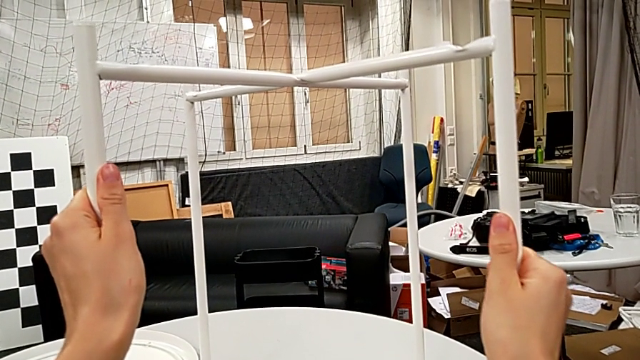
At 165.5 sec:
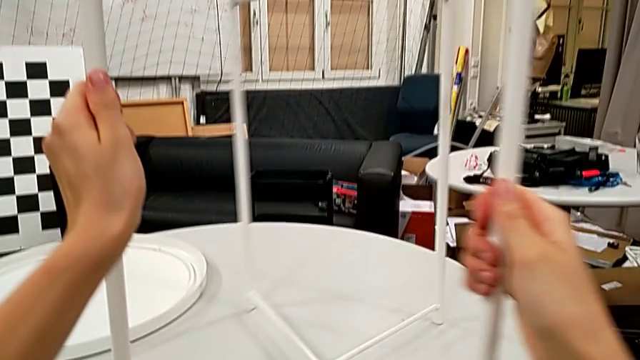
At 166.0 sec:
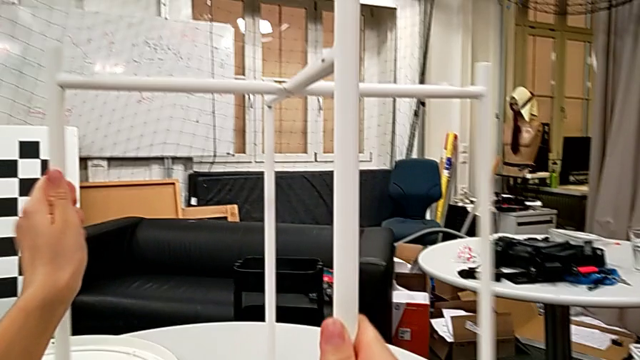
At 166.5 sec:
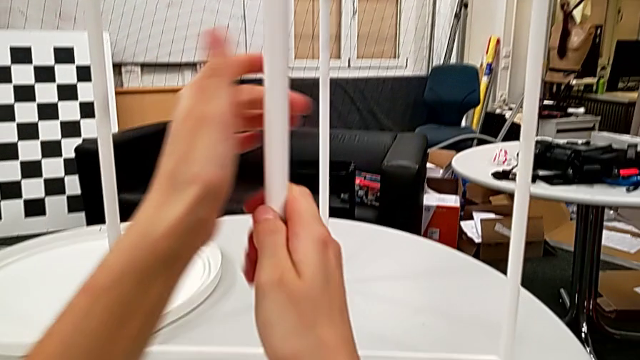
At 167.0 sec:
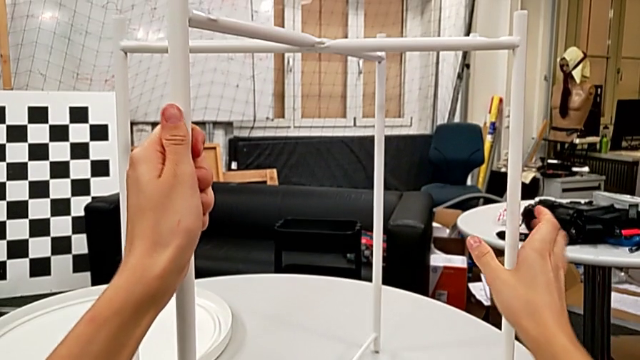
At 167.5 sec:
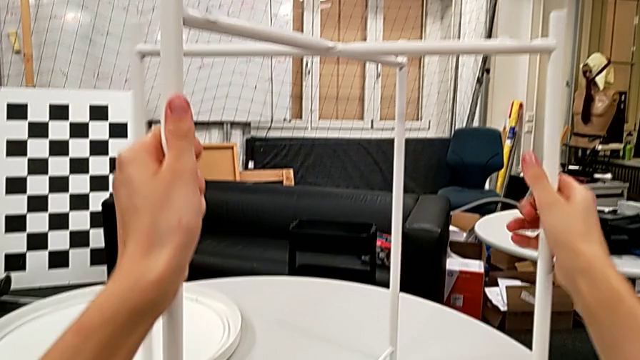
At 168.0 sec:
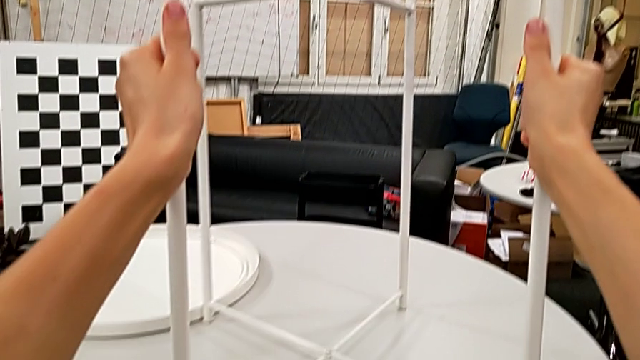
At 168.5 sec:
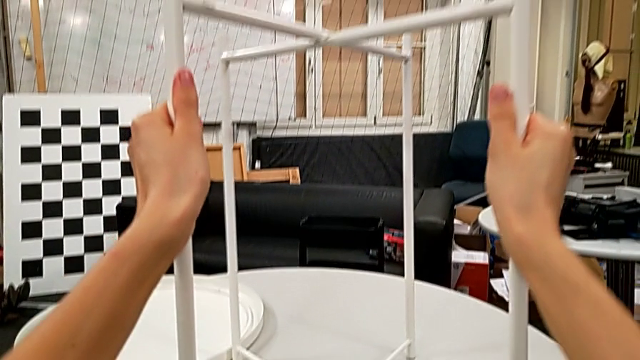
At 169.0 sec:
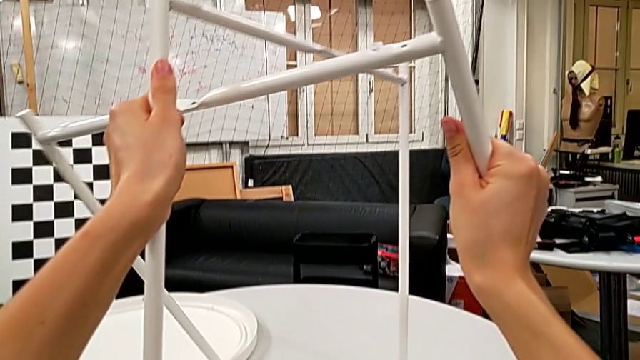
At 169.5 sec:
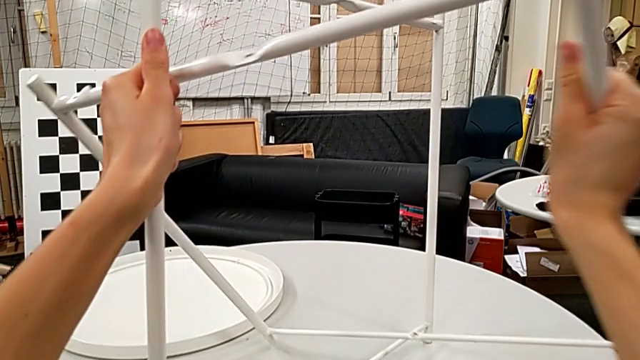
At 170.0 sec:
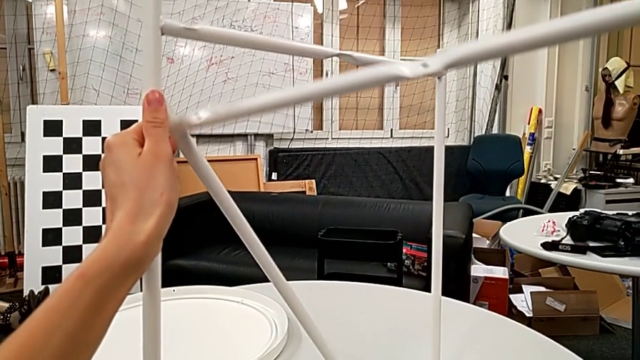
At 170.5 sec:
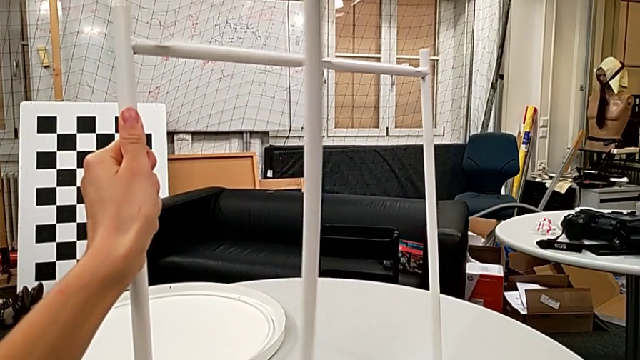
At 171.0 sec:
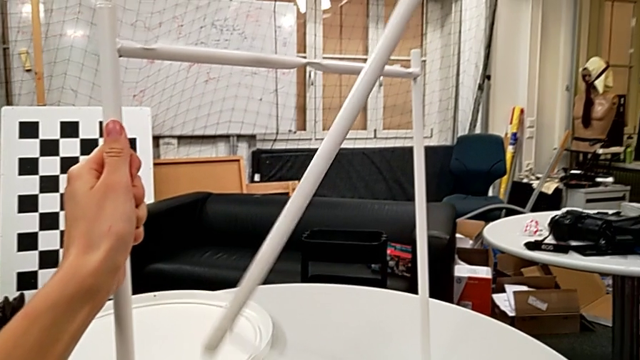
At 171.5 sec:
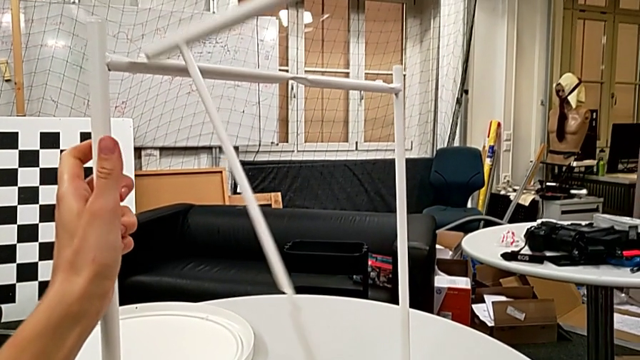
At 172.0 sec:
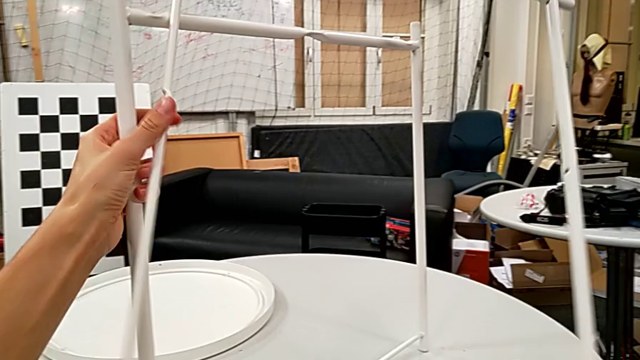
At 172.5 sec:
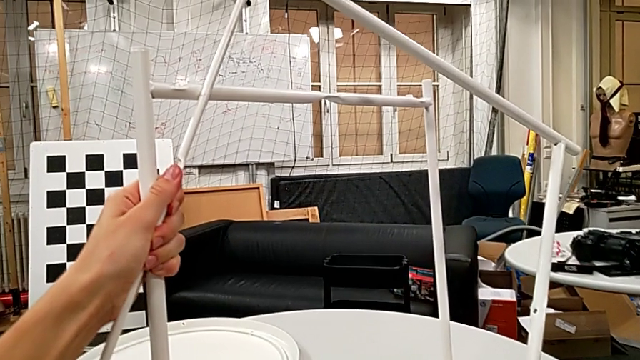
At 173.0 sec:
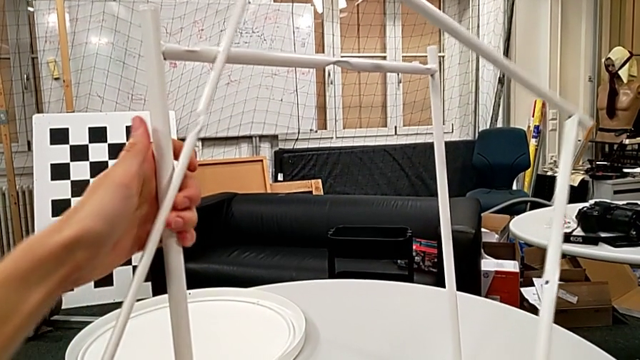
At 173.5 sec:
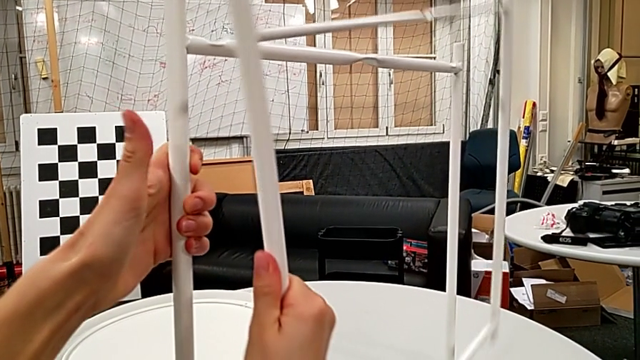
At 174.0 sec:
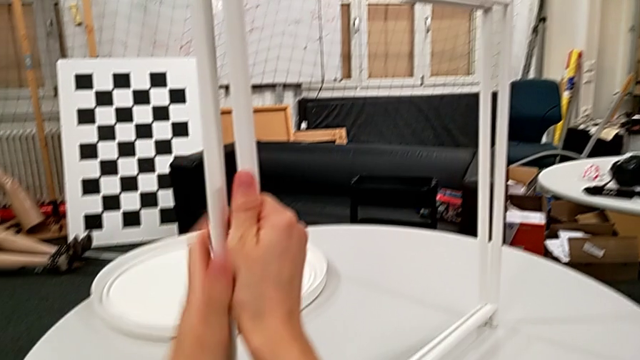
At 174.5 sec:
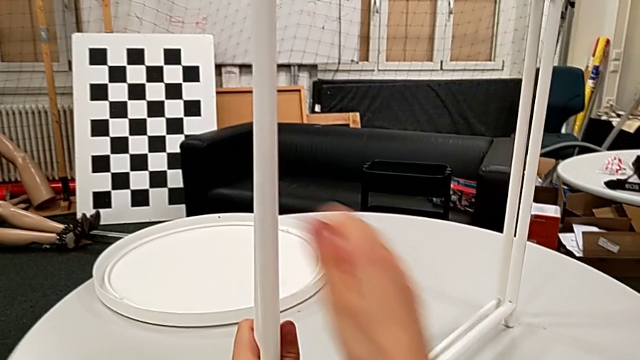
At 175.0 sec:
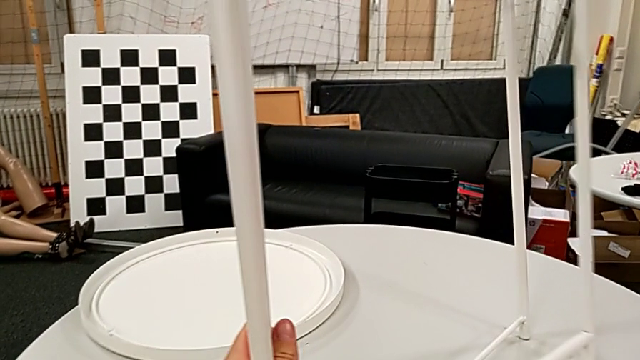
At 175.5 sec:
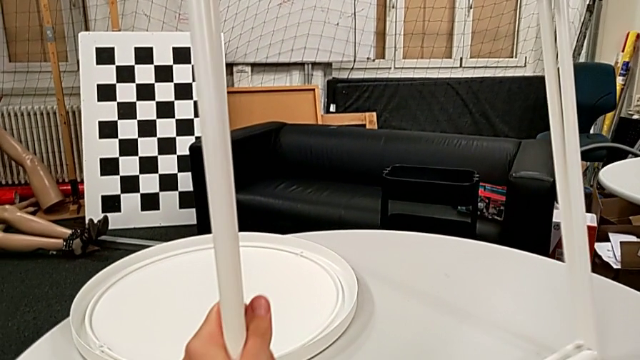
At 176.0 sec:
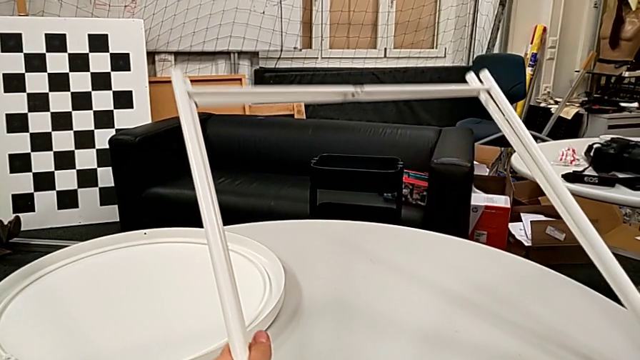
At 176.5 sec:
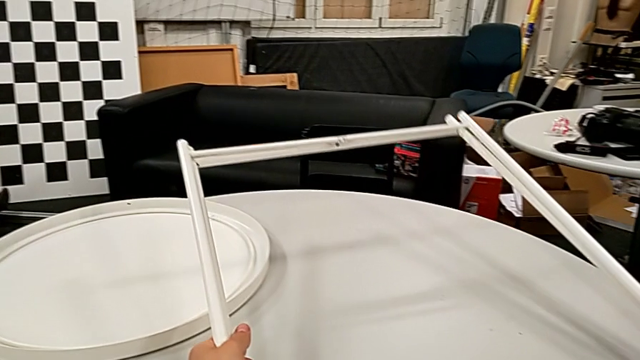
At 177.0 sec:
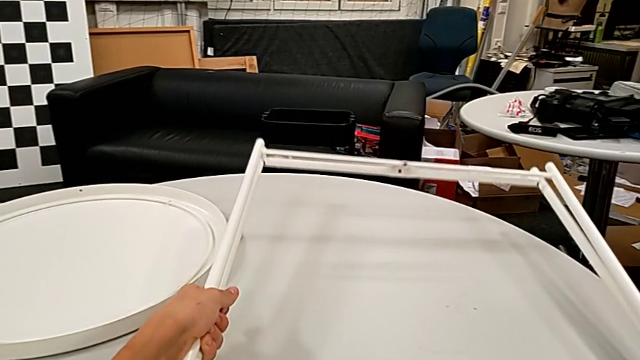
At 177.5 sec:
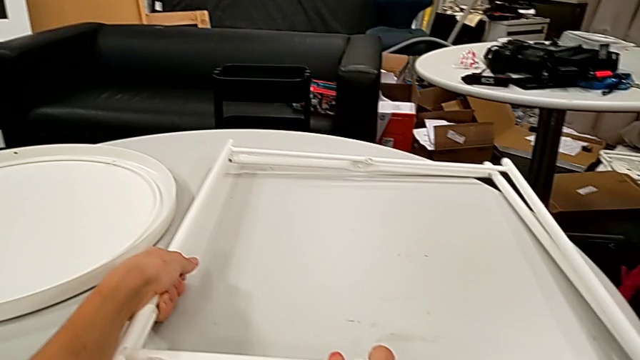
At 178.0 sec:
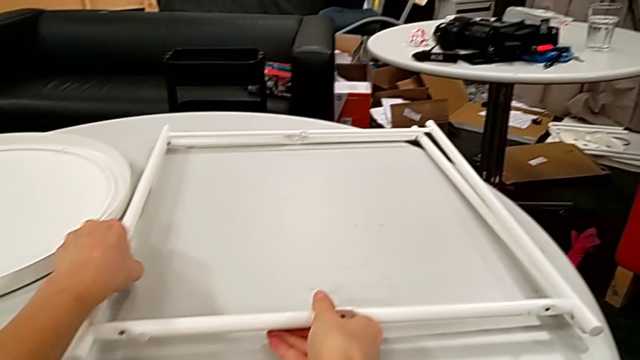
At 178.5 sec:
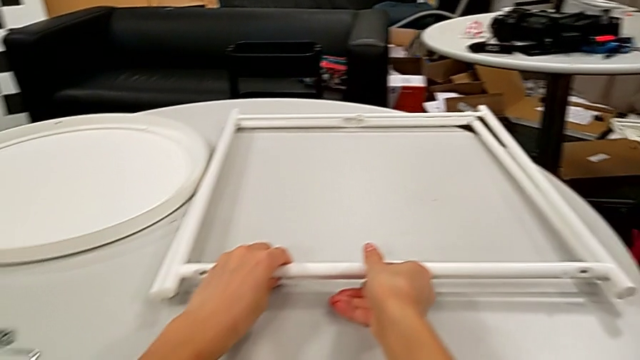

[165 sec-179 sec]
The camera wearer is disassembling the table legs. They rotate the leg, disassemble it, rotate it, align it and place it.
